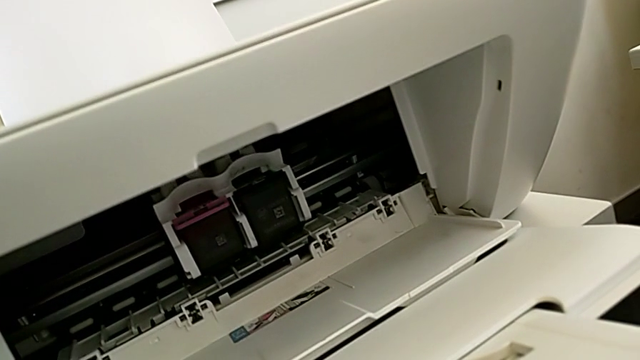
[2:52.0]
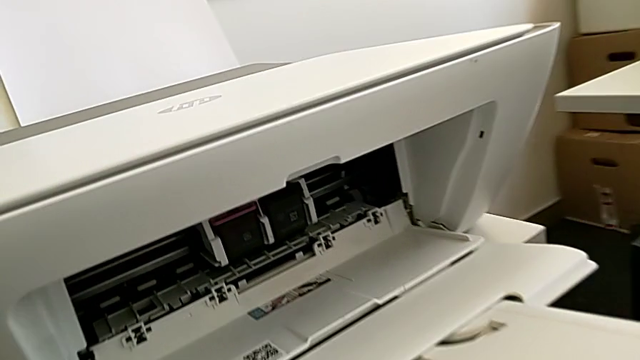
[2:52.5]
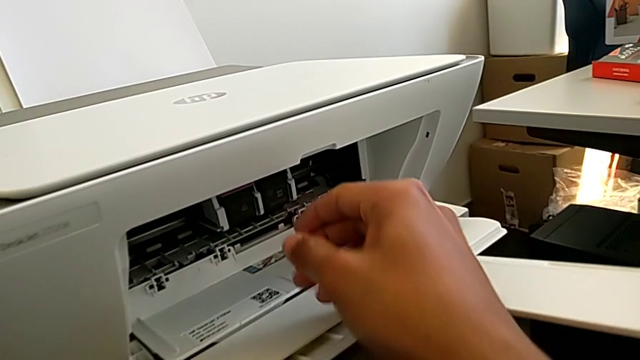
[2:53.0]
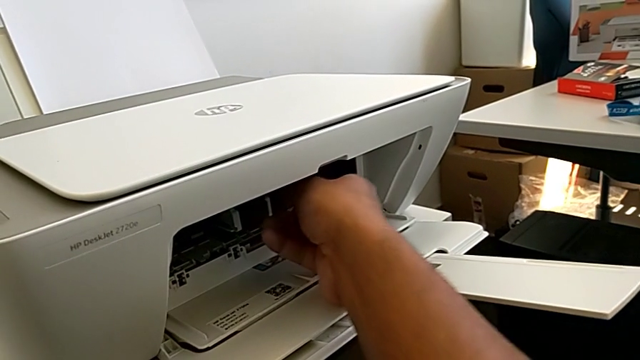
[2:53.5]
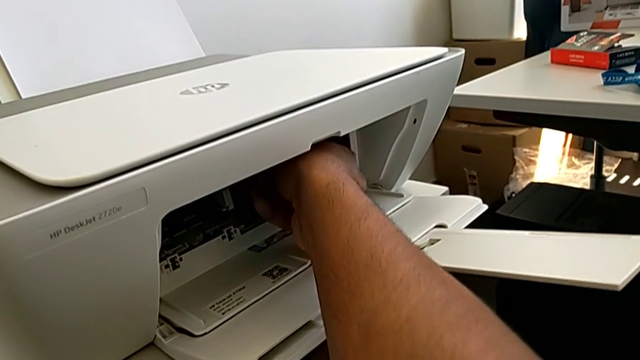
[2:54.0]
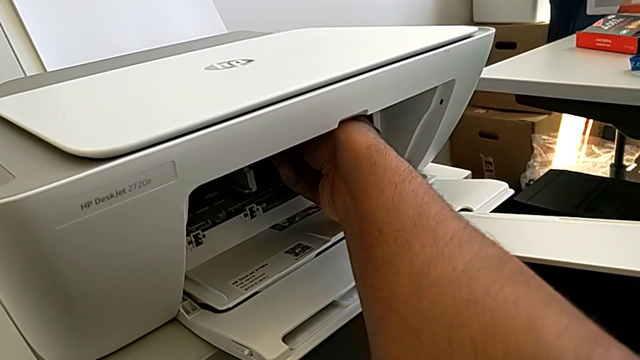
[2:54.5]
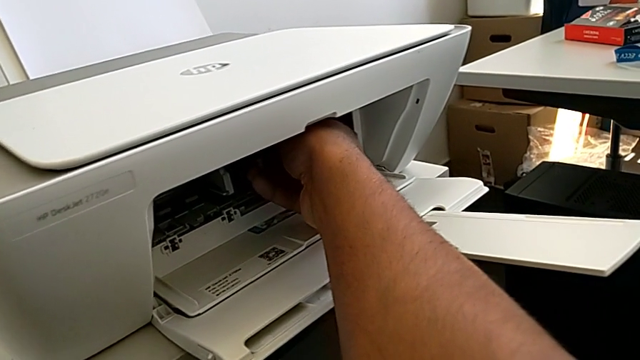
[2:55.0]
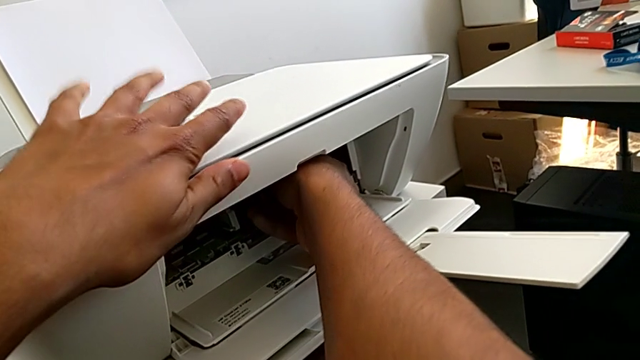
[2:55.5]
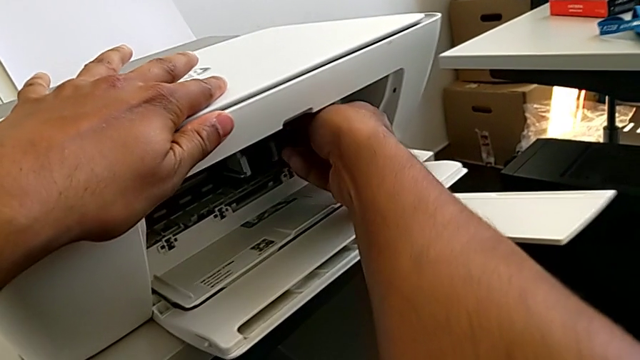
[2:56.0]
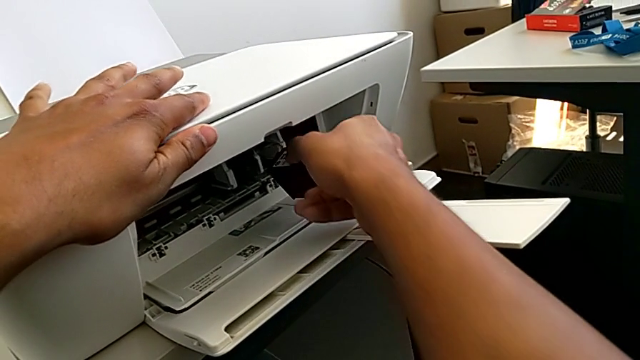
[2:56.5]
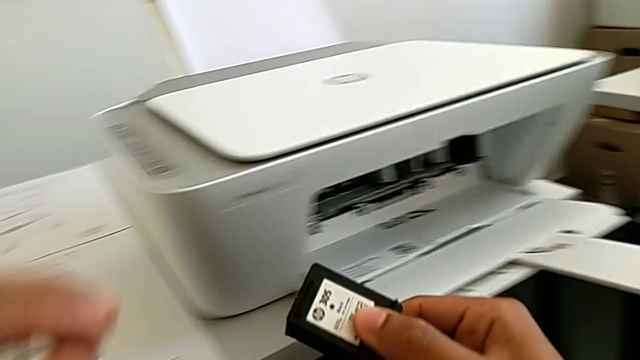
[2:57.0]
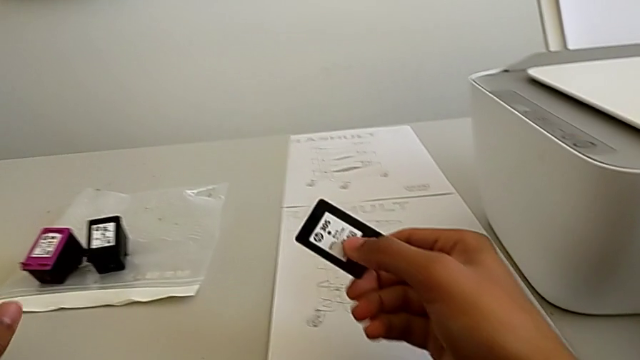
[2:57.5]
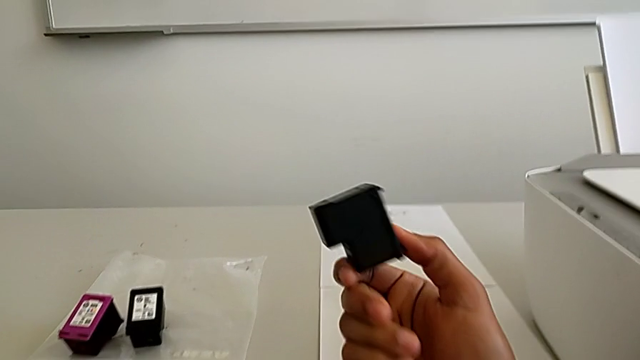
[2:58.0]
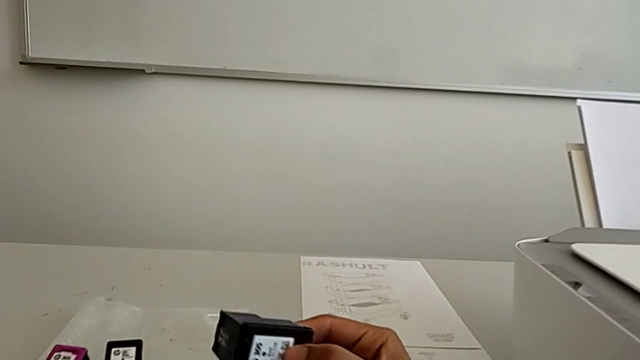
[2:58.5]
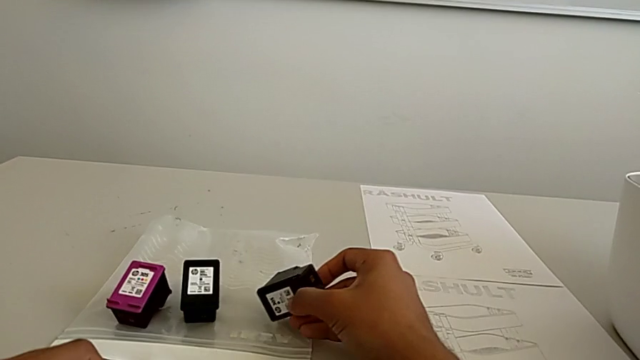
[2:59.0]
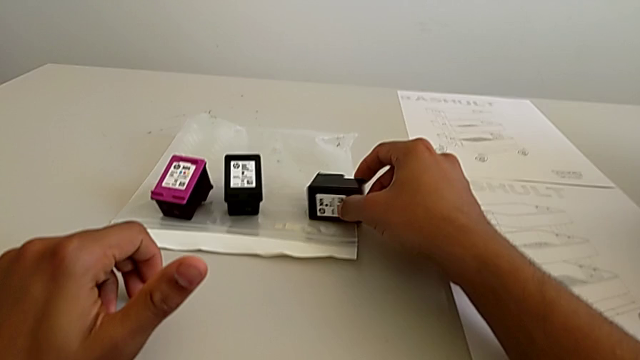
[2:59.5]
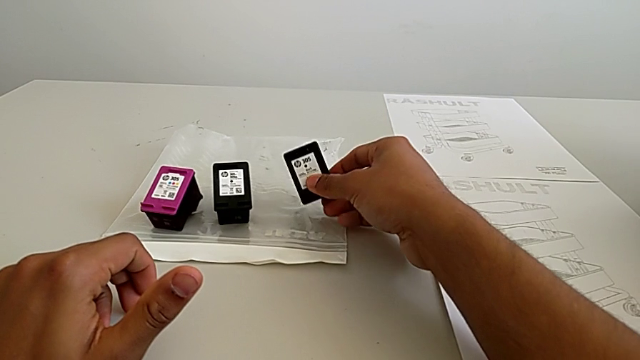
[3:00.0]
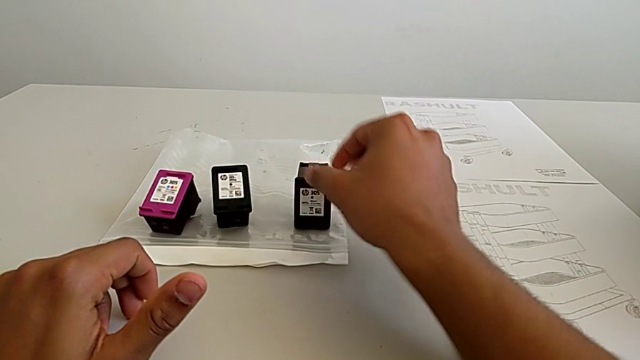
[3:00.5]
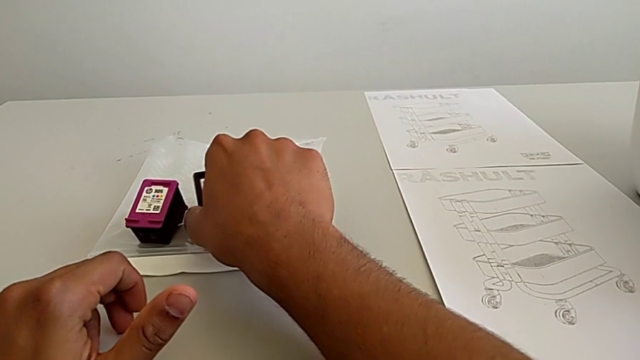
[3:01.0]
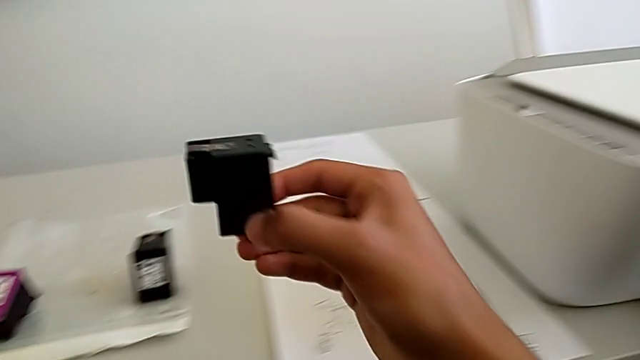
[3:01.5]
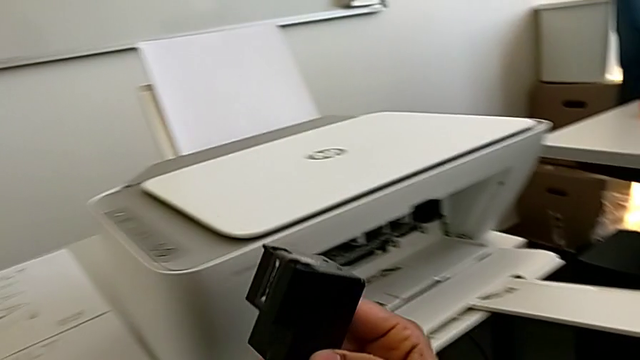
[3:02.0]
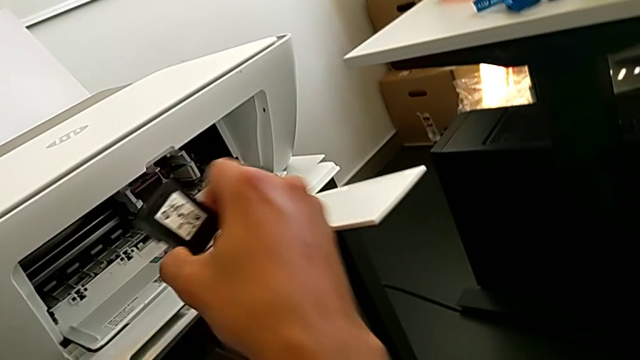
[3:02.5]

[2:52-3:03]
The camera wearer is changing the ink cartridge in the printer. They withdraw the ink cartridge, place it and grab the black ink cartridge.

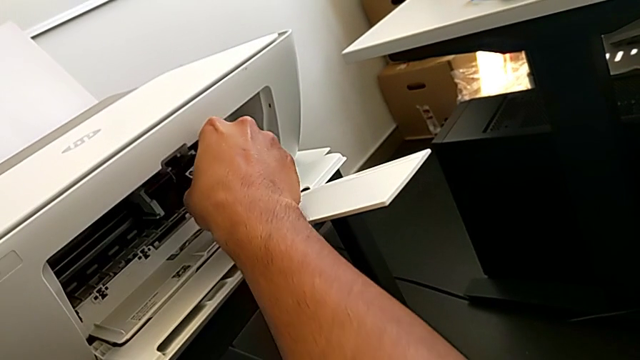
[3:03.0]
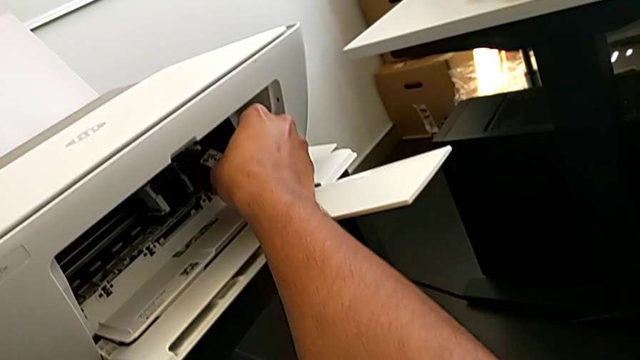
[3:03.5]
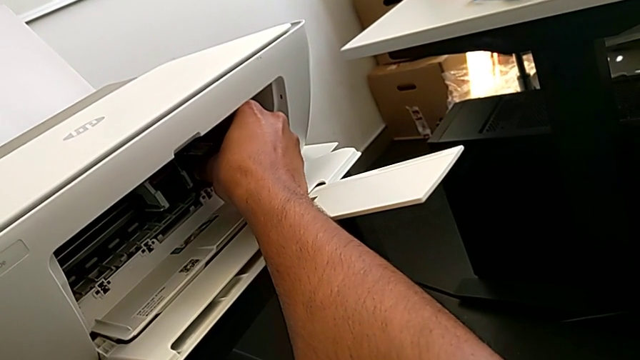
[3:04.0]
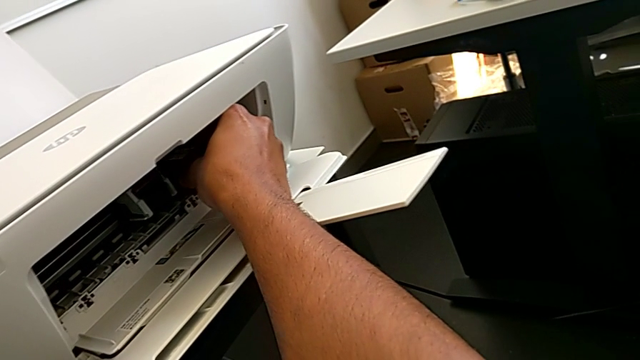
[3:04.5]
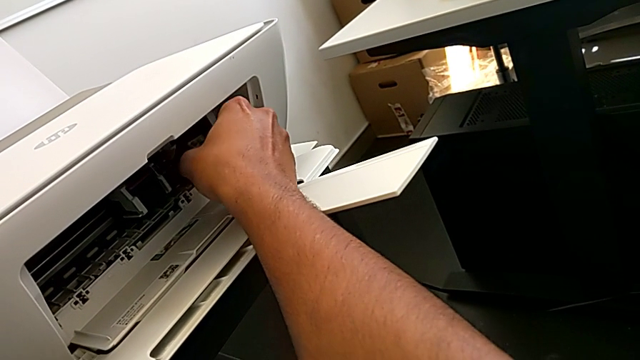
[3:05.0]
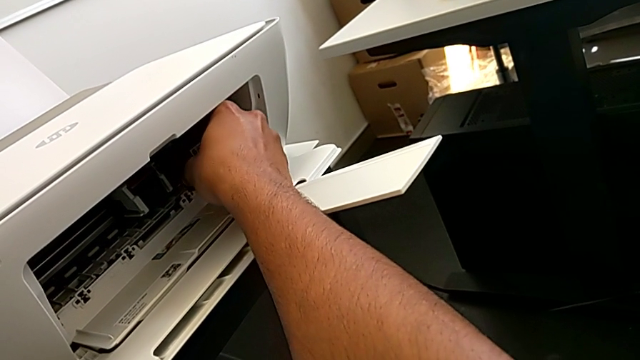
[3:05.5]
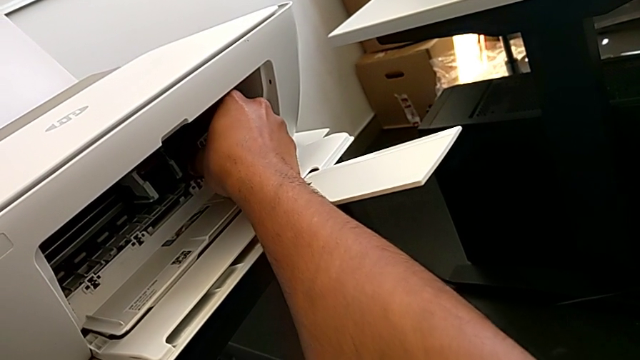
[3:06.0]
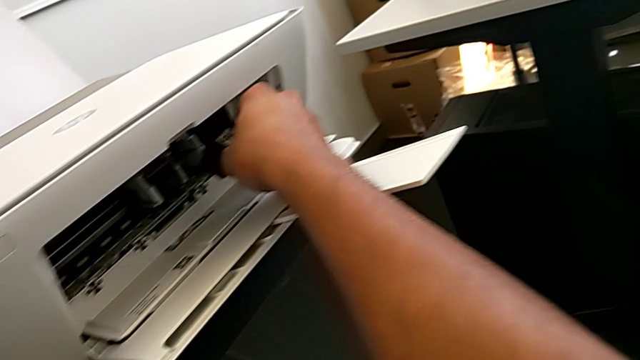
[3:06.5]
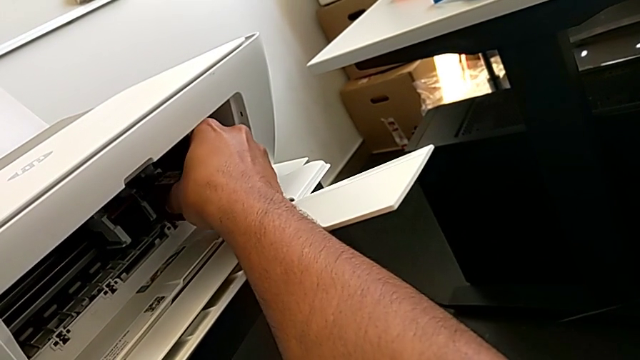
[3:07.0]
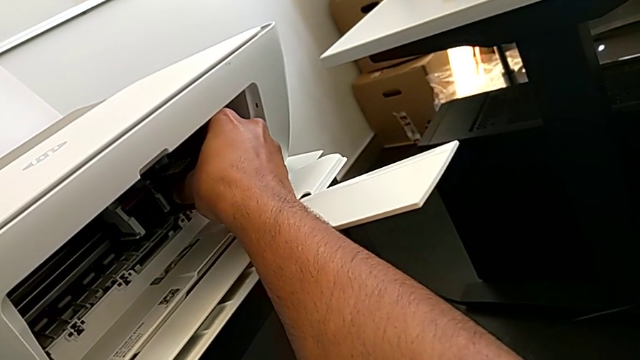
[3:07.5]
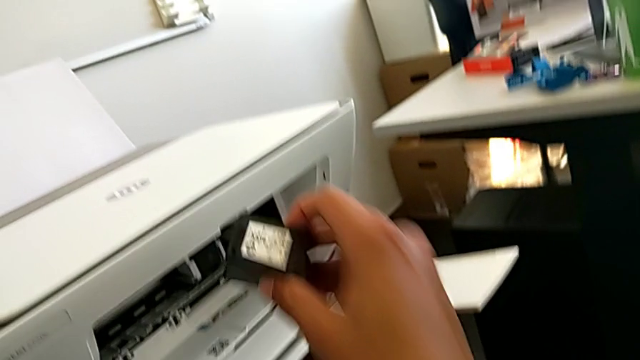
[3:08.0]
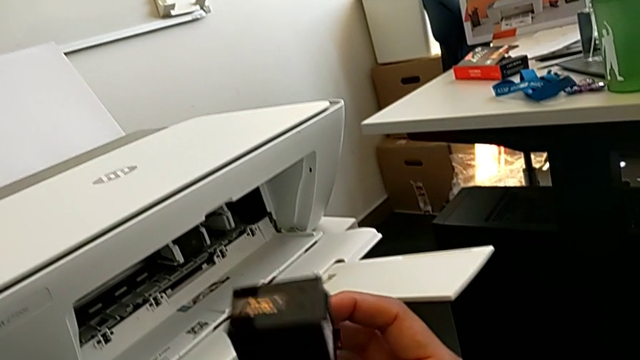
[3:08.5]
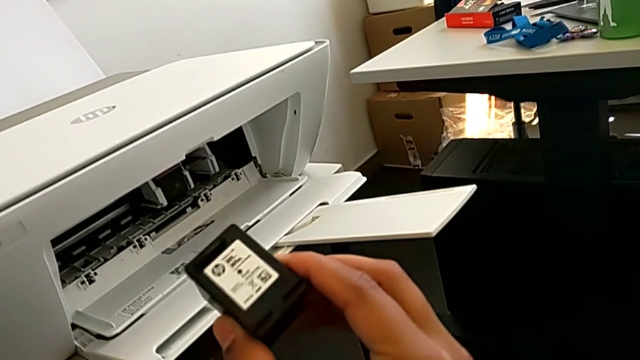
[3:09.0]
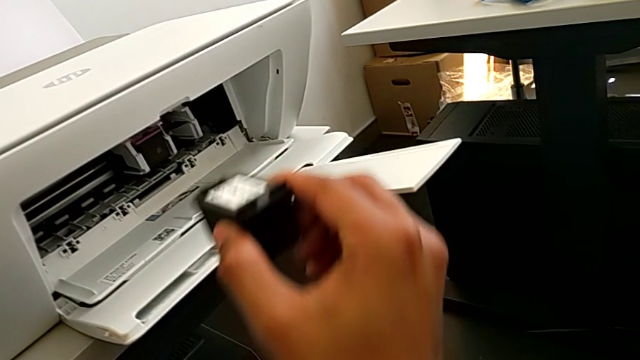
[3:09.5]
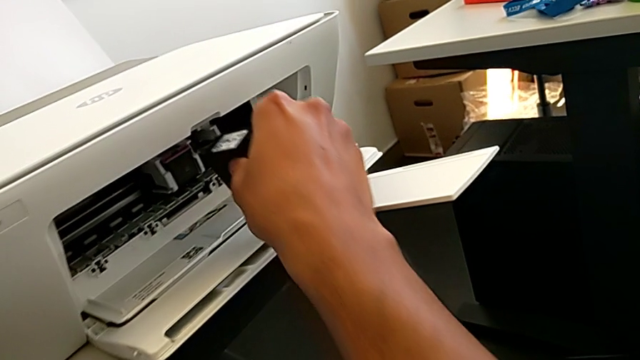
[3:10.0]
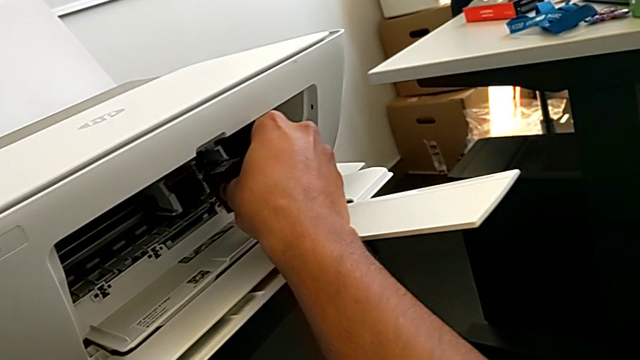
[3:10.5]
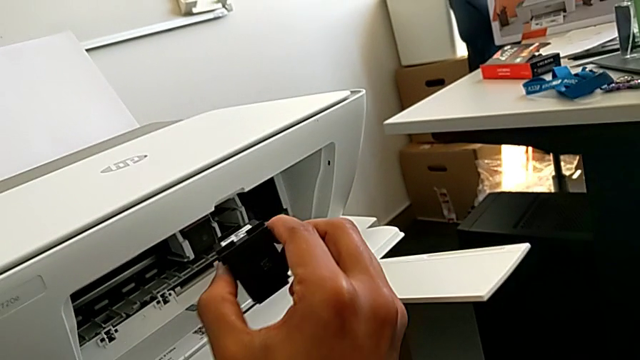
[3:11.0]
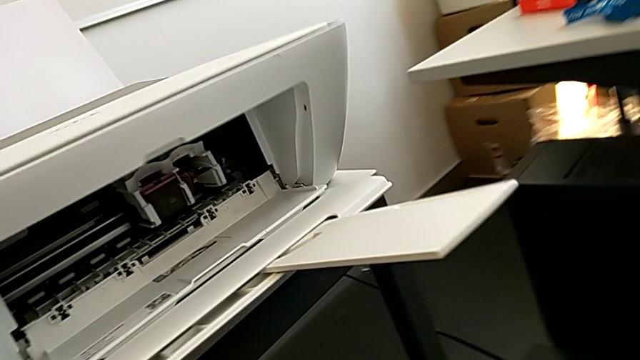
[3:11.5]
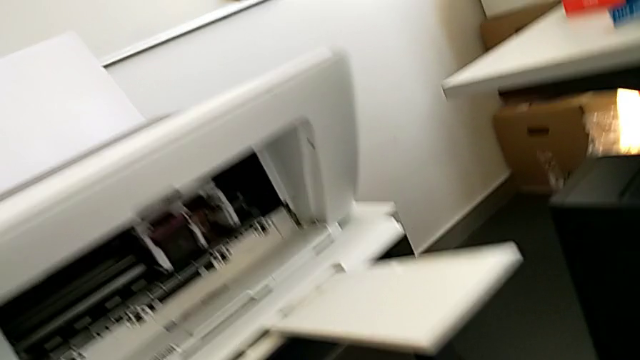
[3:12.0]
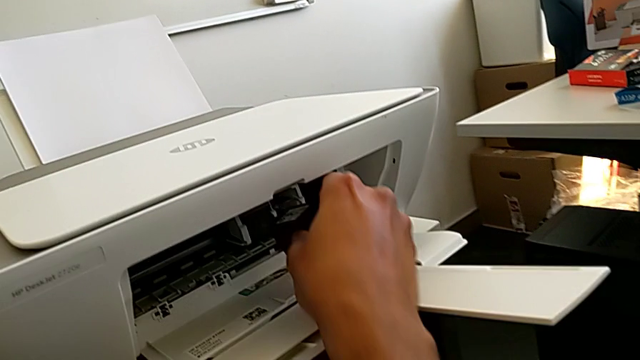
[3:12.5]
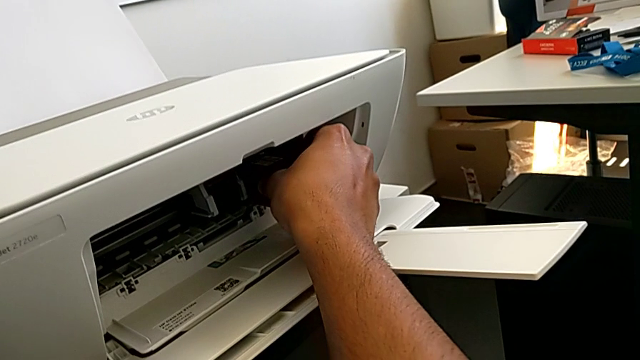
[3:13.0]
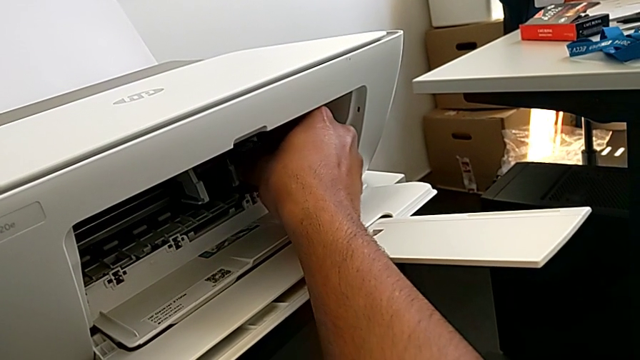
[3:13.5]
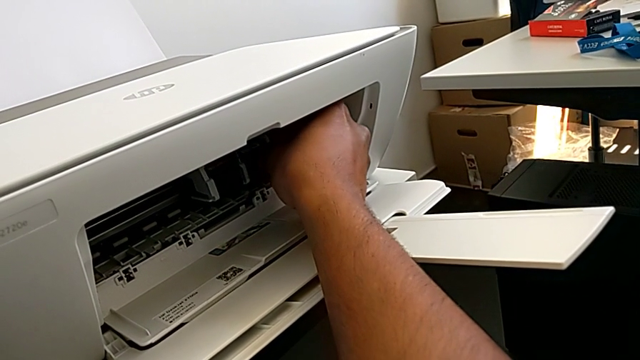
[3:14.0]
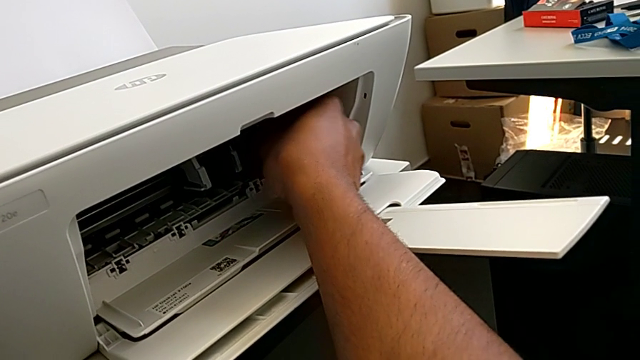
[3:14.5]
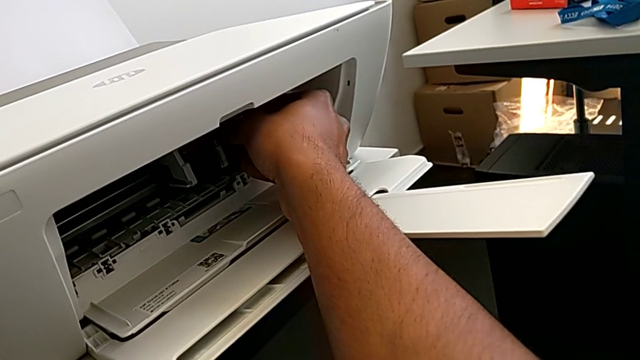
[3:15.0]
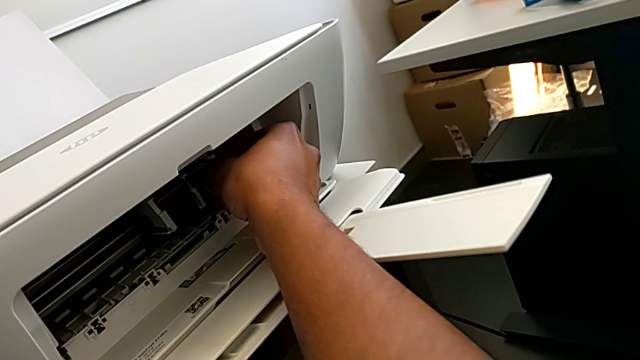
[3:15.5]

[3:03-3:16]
The camera wearer is changing the ink cartridge in the printer. They assemble the black ink cartridge, withdraw it and begin to assemble it.
